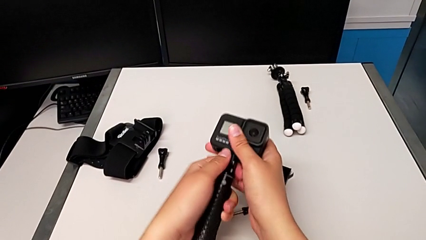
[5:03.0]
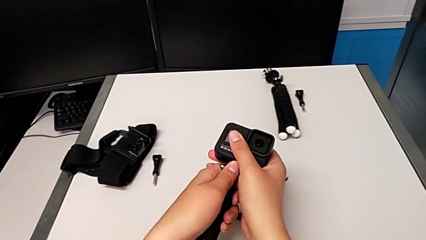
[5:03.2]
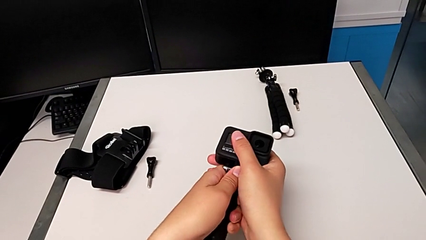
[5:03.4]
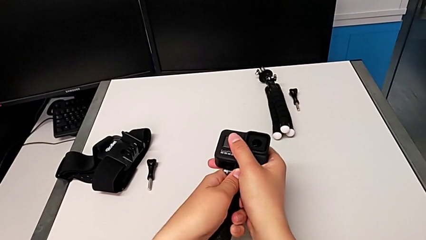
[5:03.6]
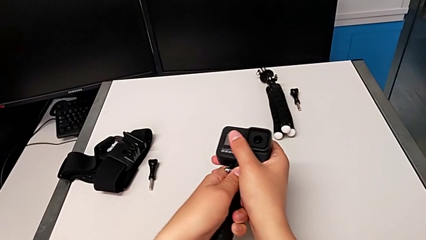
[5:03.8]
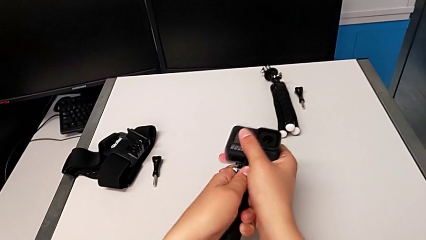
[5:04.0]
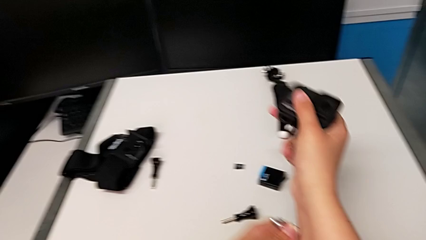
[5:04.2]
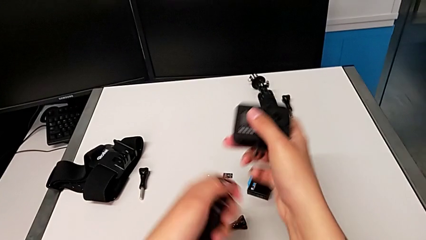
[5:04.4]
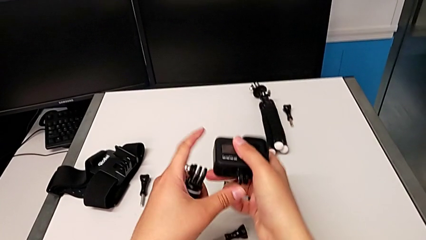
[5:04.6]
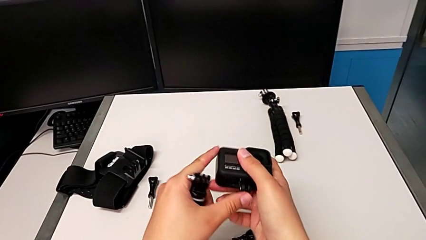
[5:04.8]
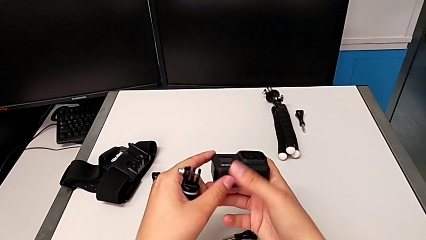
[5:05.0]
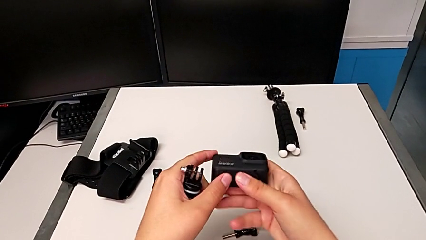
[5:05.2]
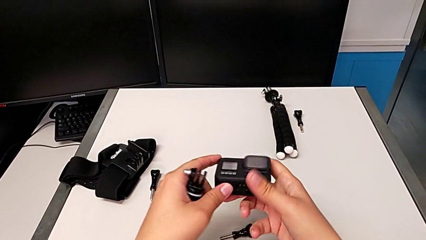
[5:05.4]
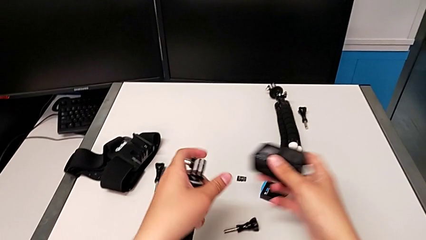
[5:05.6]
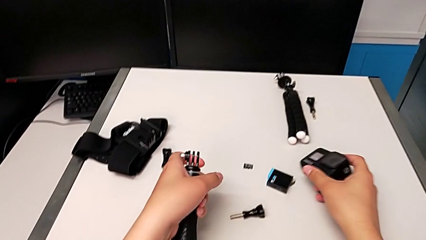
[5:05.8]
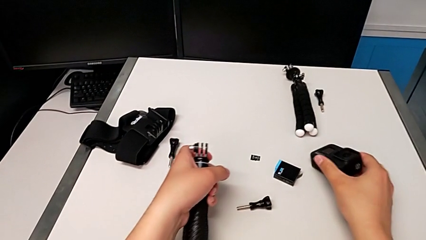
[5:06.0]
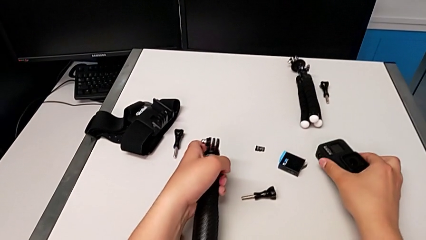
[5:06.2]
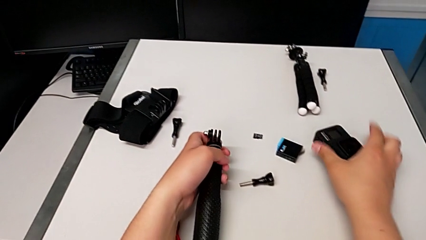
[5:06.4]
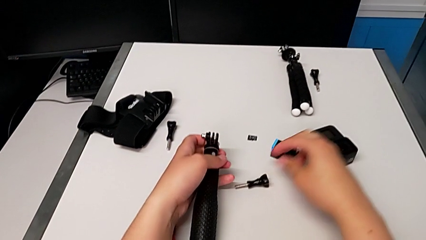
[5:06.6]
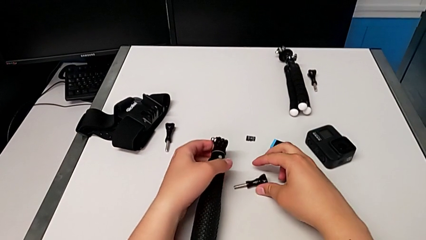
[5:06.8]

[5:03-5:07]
The camera wearer is disassembling the GoPro from the handheld mode. They withdraw the GoPro, close the mounting peg and place the GoPro.
